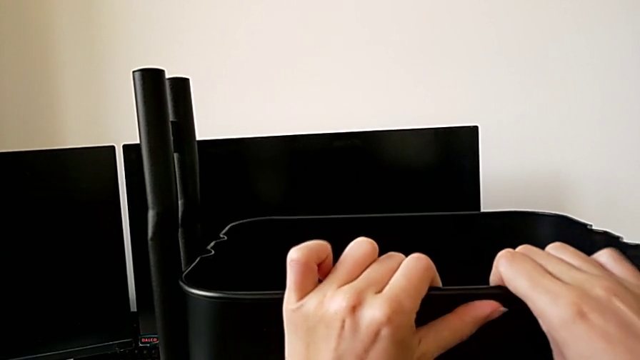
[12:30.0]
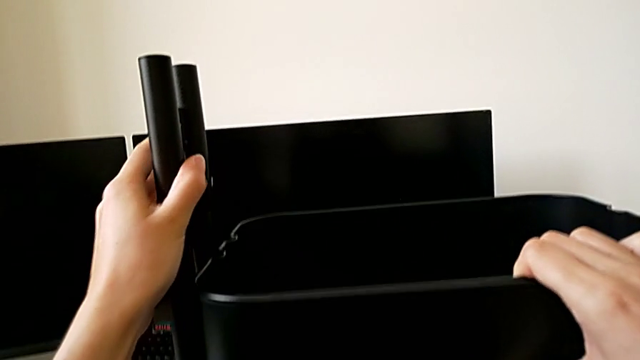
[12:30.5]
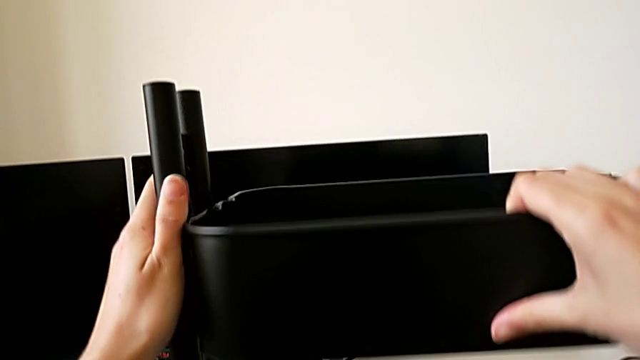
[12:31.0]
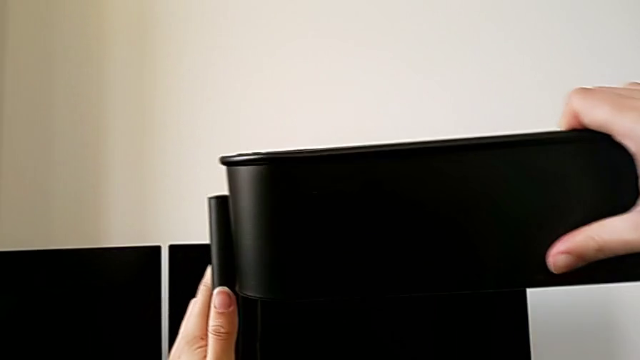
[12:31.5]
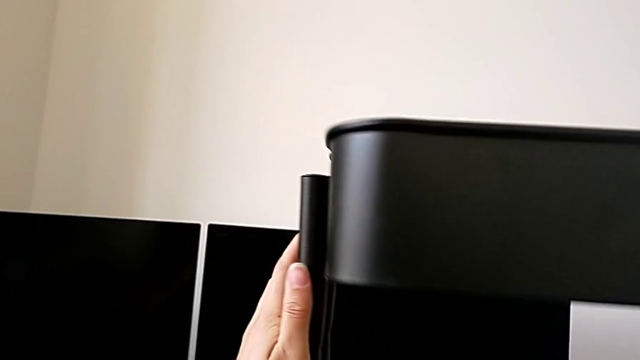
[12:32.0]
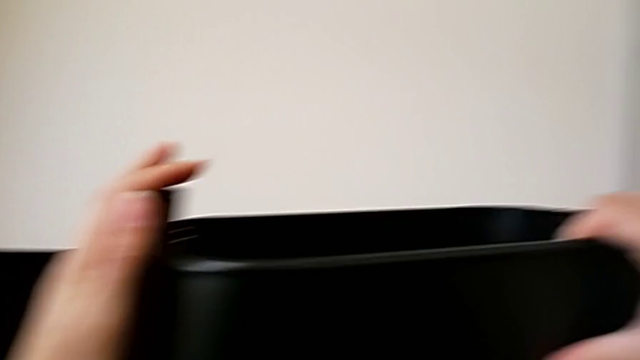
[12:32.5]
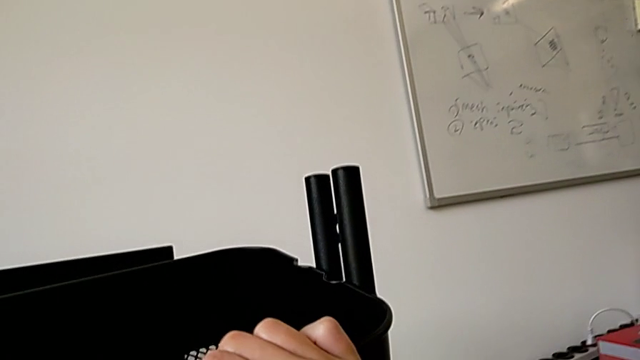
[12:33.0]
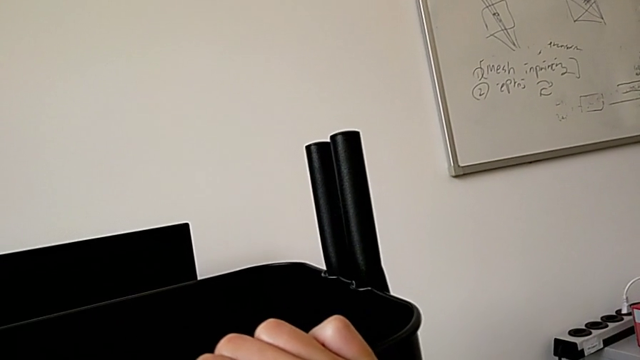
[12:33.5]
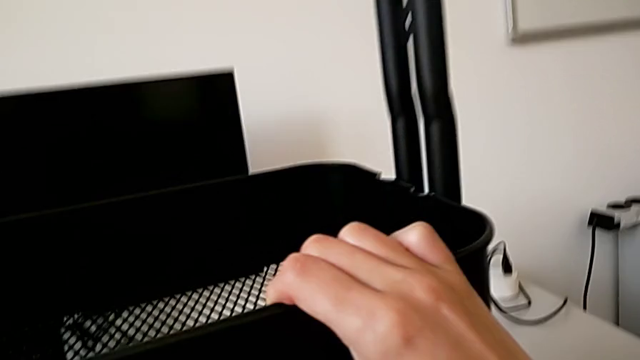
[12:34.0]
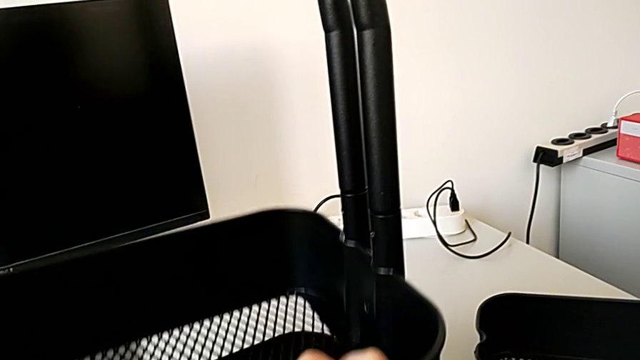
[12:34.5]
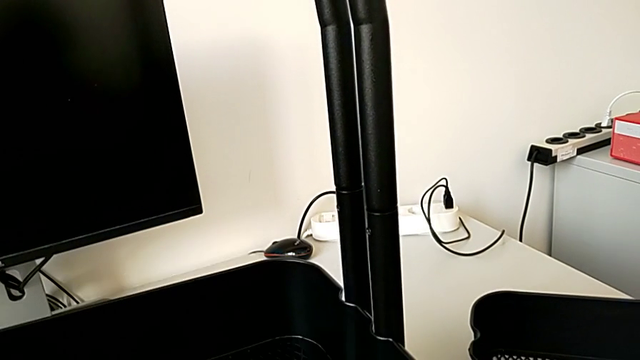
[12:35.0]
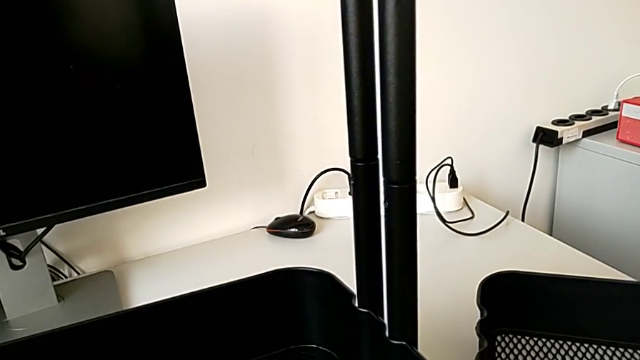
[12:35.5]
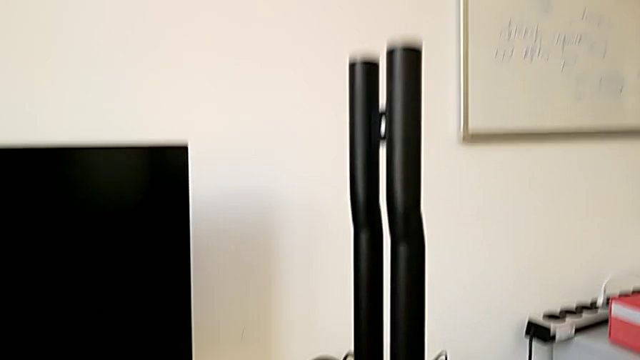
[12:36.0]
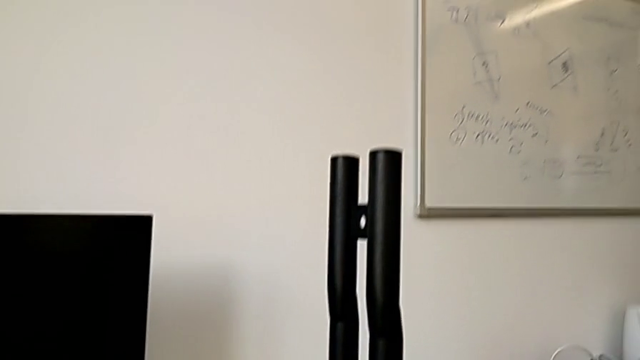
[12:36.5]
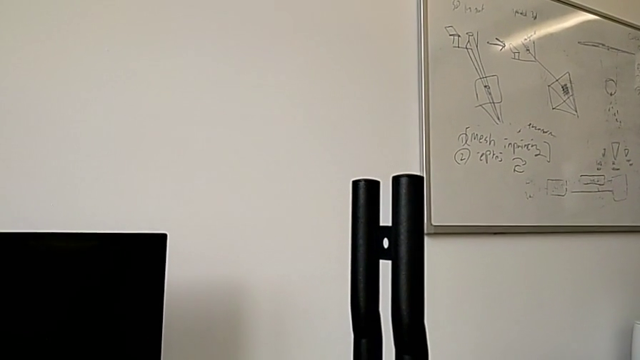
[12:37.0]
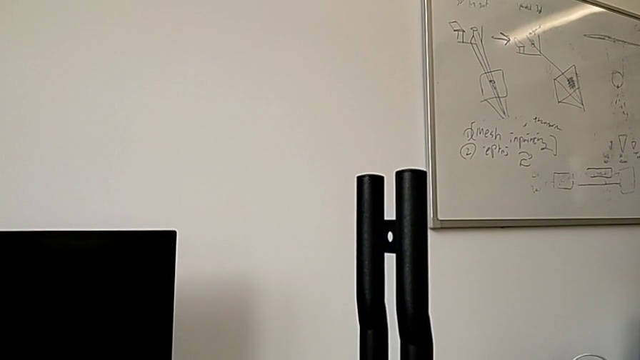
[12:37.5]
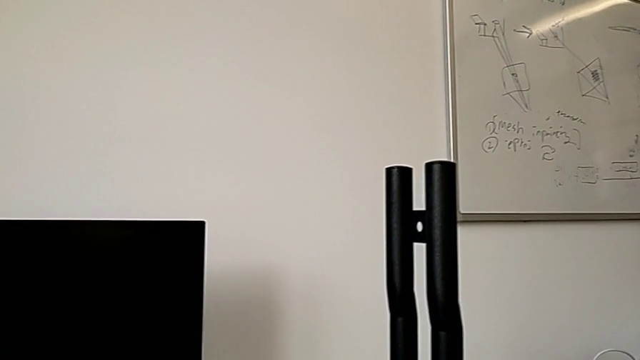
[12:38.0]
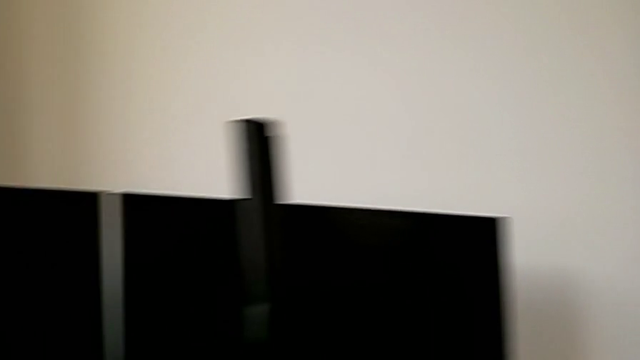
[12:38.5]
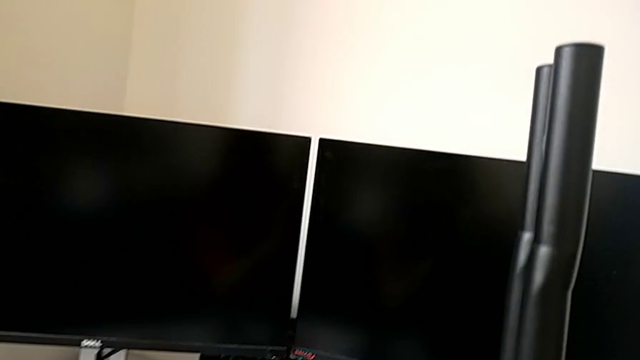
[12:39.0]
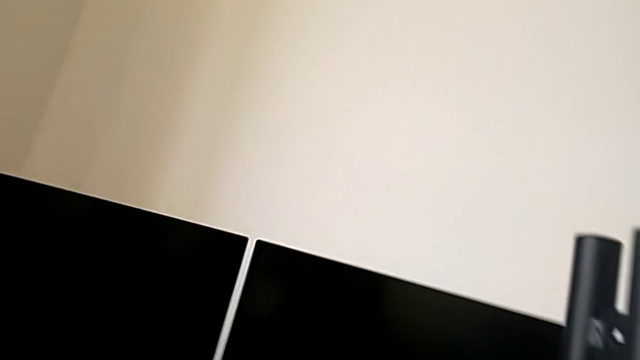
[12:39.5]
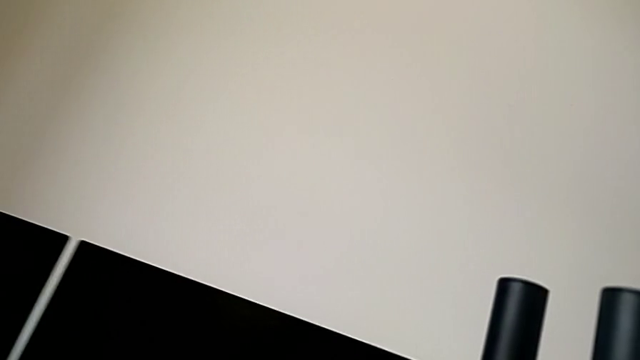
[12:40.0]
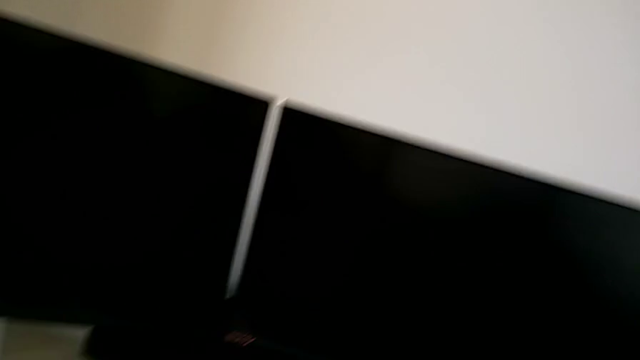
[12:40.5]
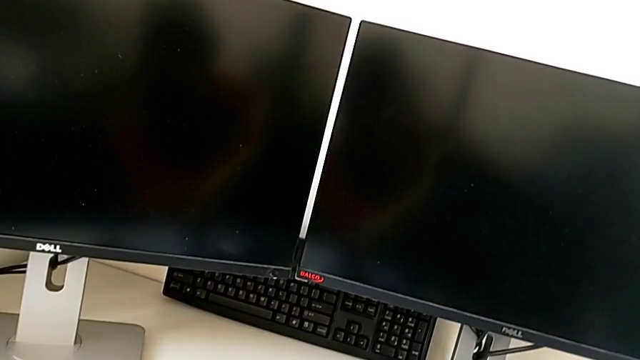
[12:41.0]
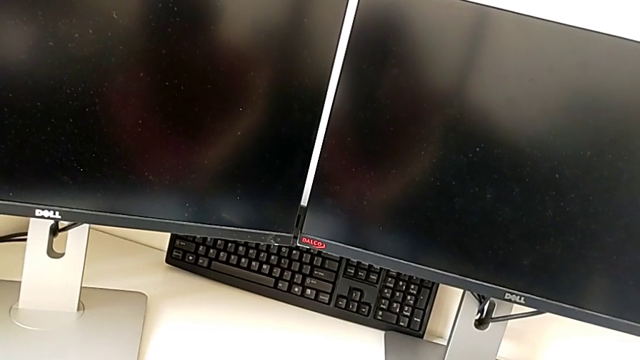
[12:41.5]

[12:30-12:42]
The camera wearer is assembling the top tray of the rolling cart. They keep sliding the grid tray.

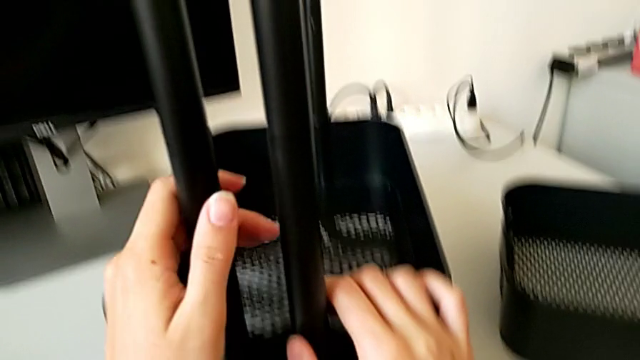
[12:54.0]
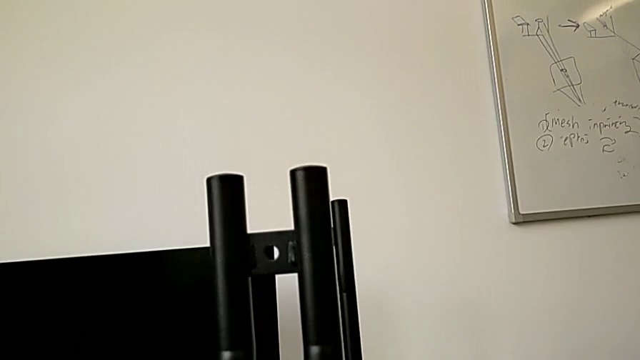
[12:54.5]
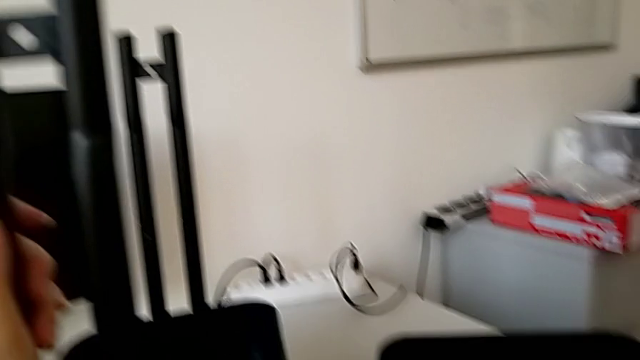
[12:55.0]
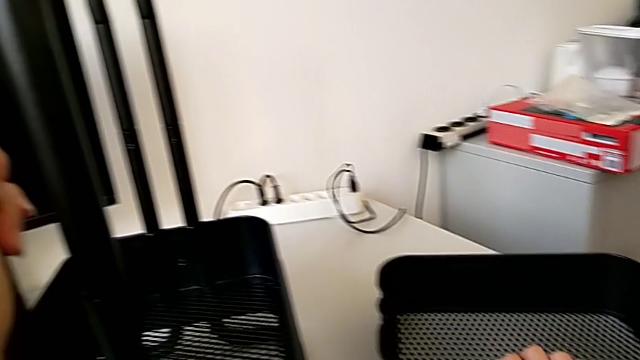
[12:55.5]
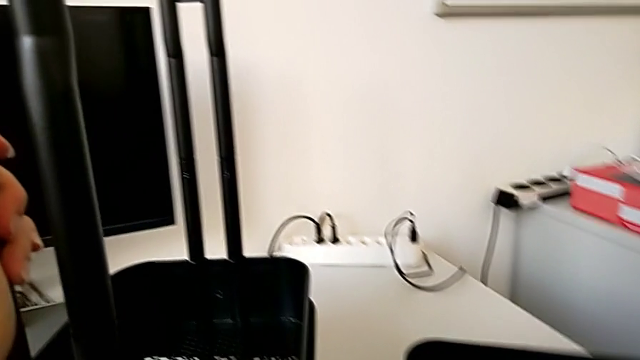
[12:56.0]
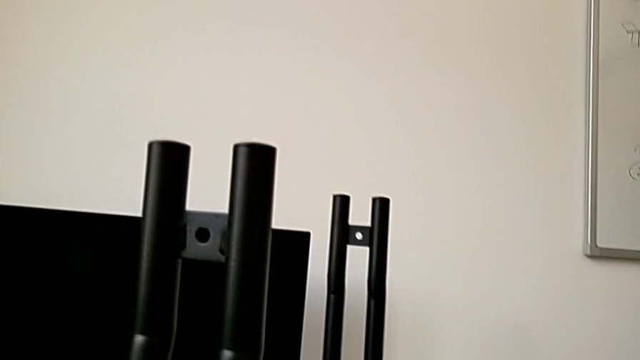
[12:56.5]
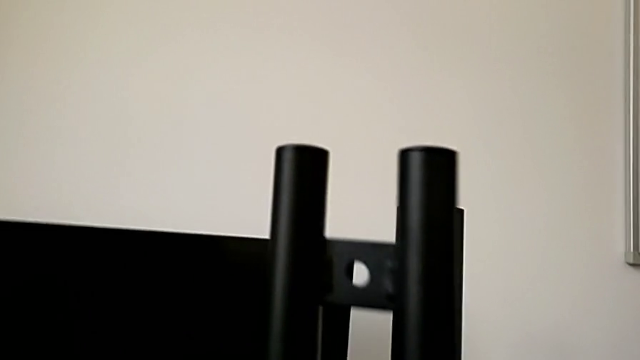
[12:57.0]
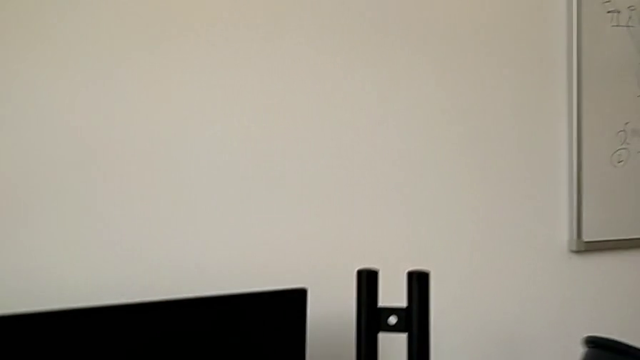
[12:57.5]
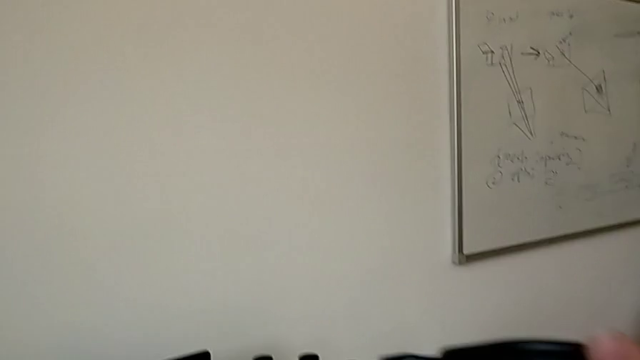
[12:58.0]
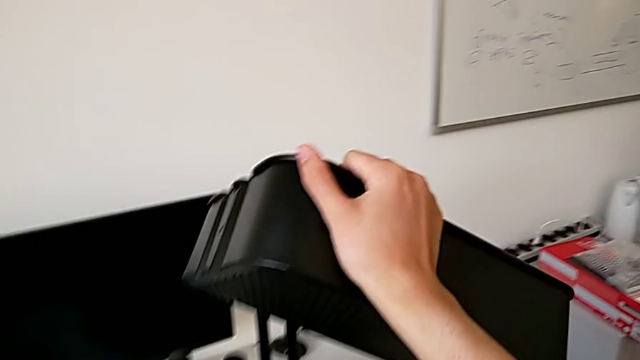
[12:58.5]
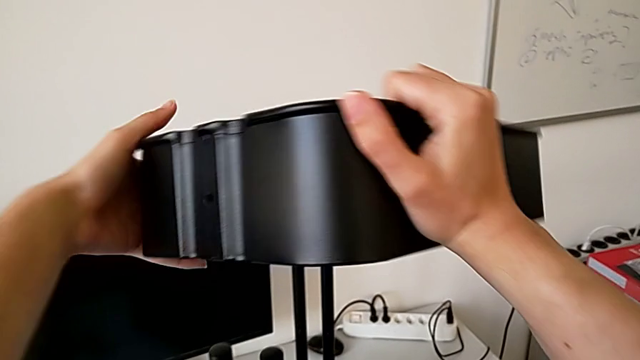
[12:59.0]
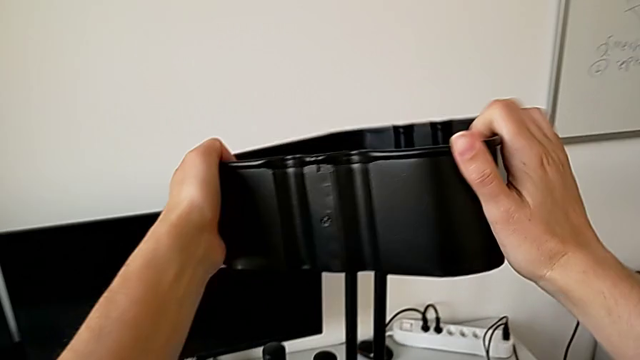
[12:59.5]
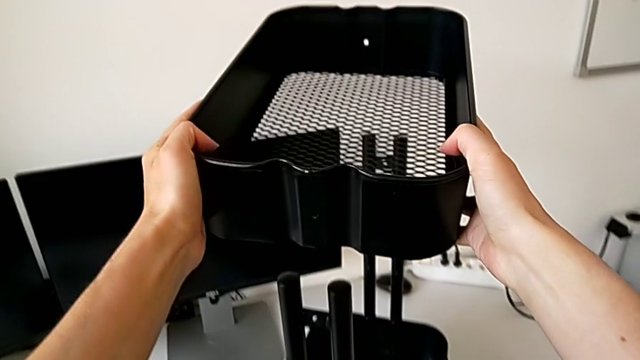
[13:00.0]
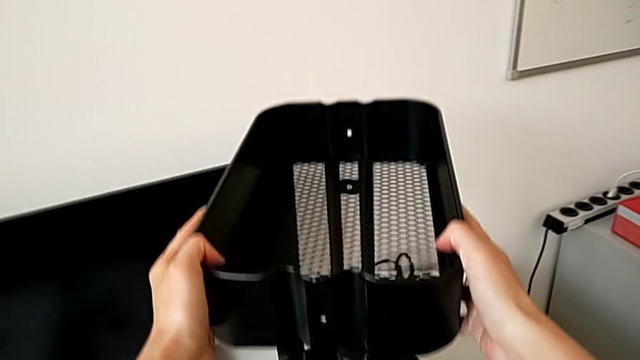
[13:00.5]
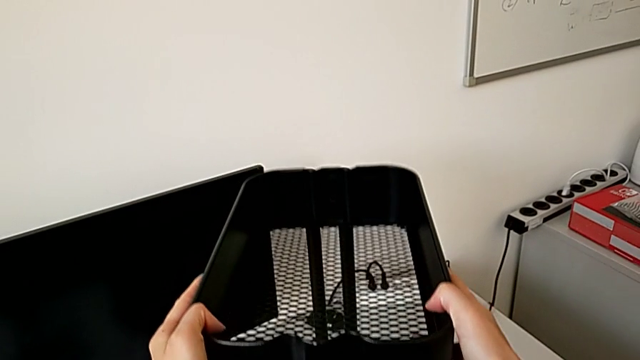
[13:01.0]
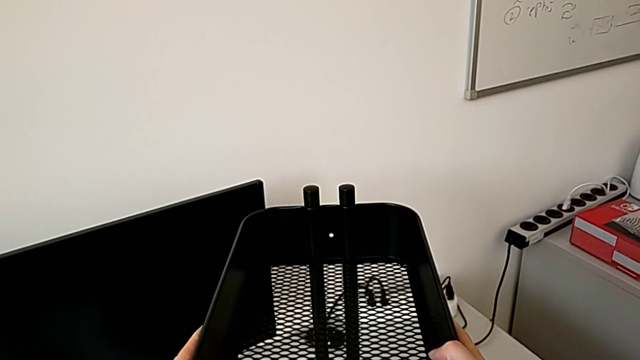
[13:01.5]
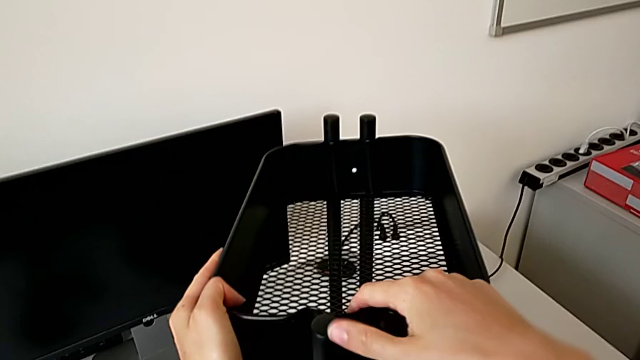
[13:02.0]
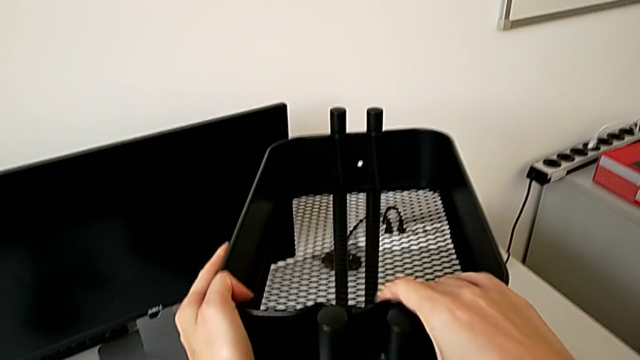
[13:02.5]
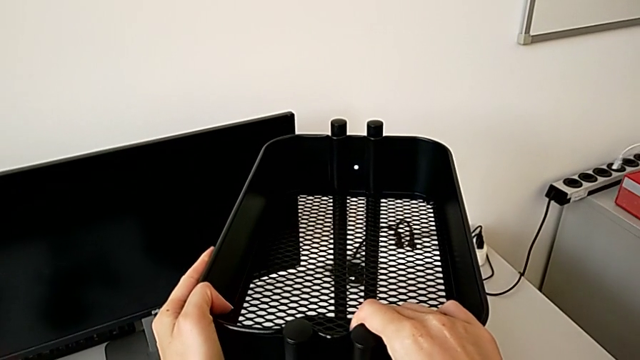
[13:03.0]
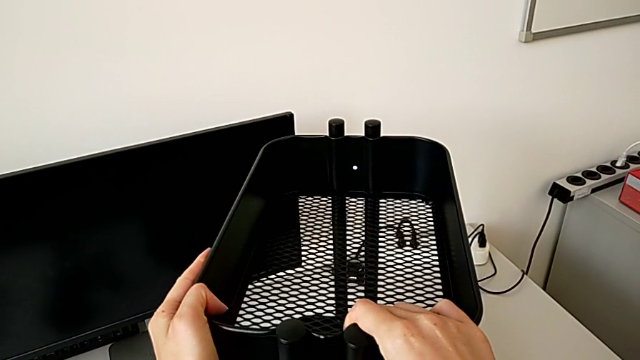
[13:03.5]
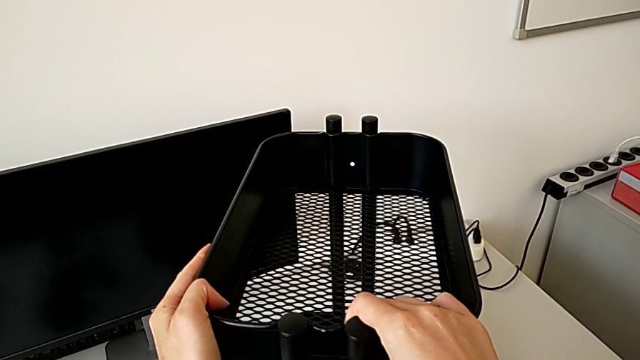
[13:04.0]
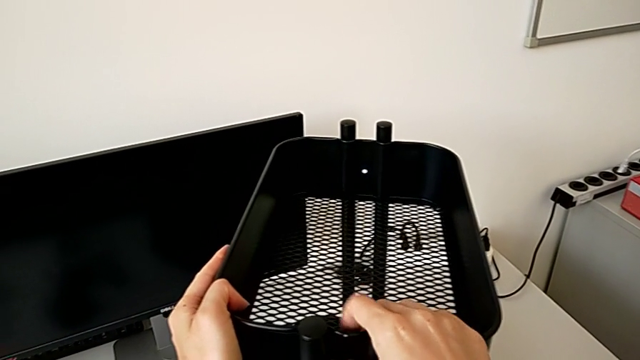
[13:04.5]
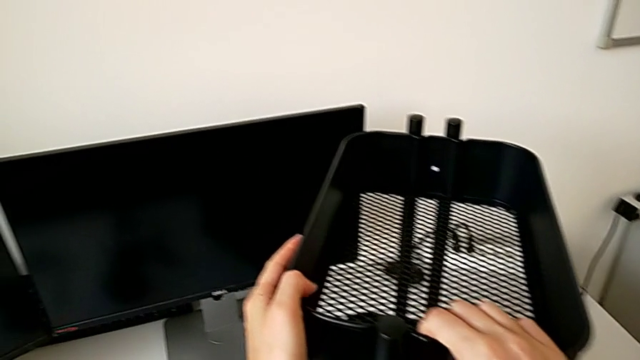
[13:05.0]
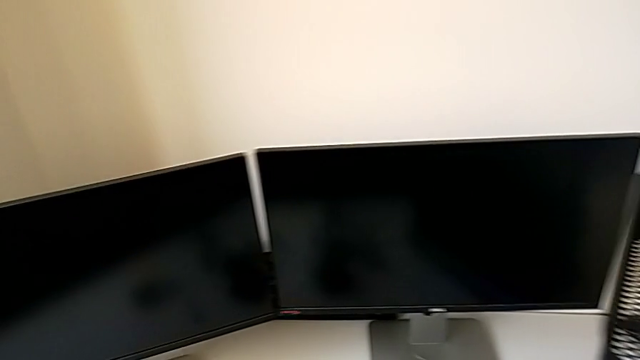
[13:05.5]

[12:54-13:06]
The camera wearer is assembling the top tray of the rolling cart. They grab the top grid tray, lift the grid tray and slide it.
